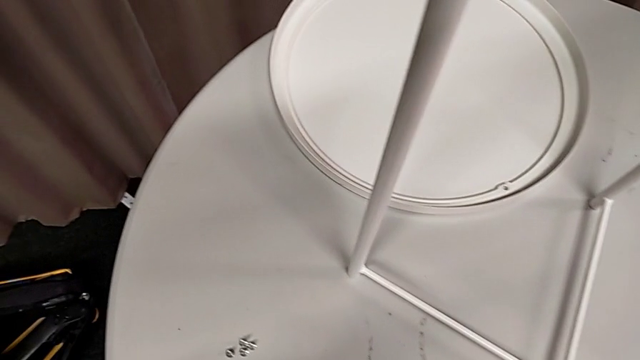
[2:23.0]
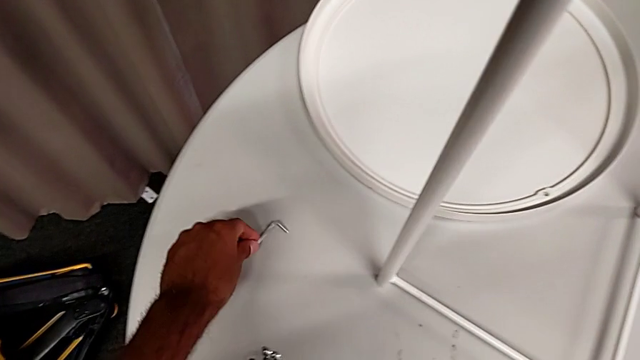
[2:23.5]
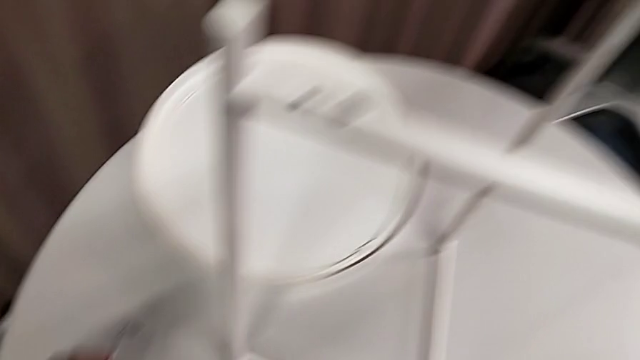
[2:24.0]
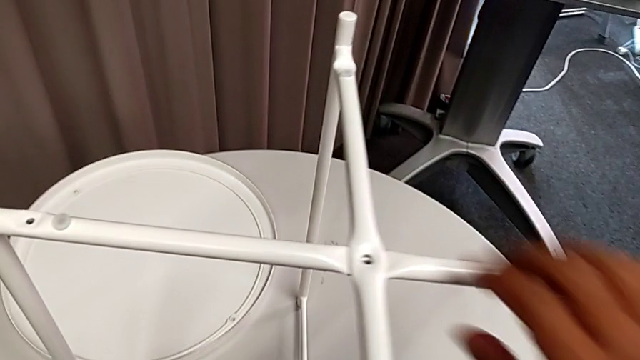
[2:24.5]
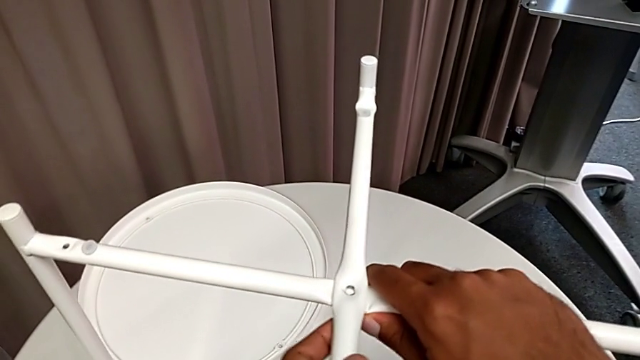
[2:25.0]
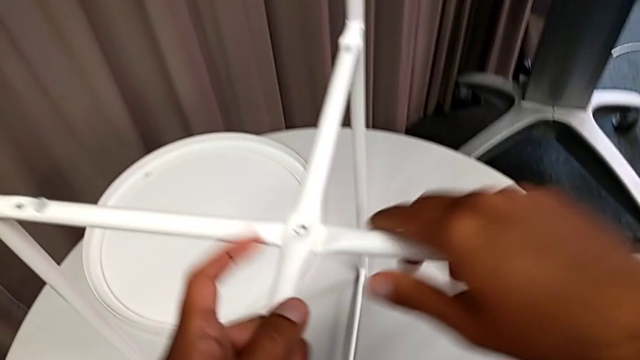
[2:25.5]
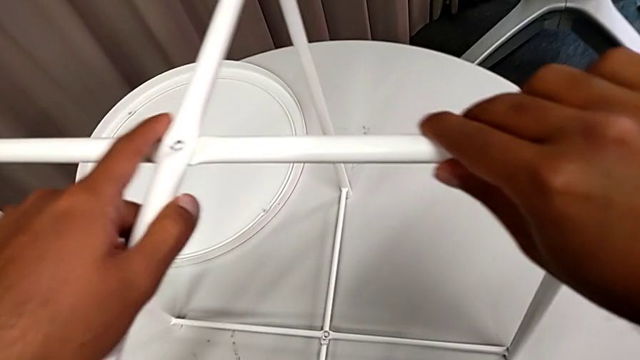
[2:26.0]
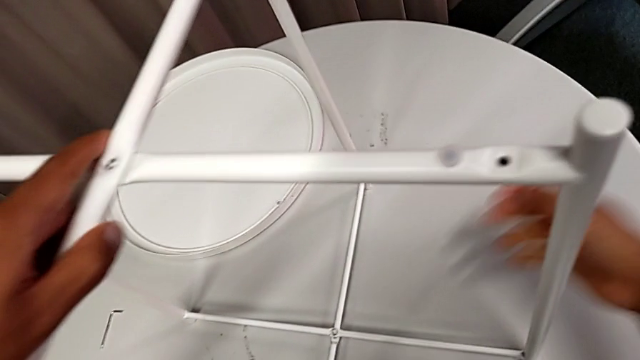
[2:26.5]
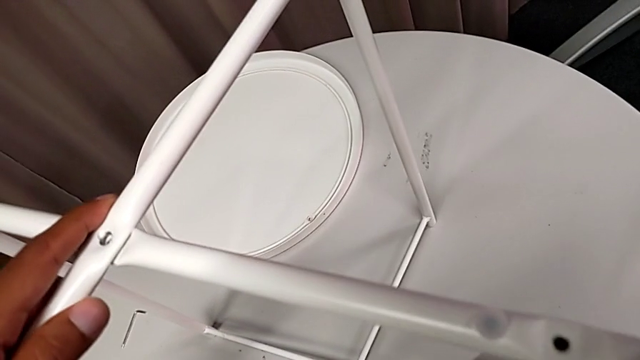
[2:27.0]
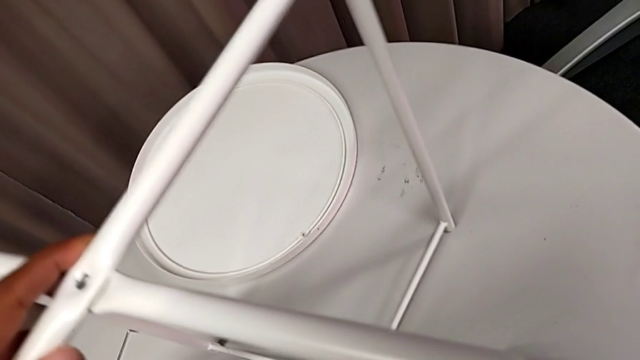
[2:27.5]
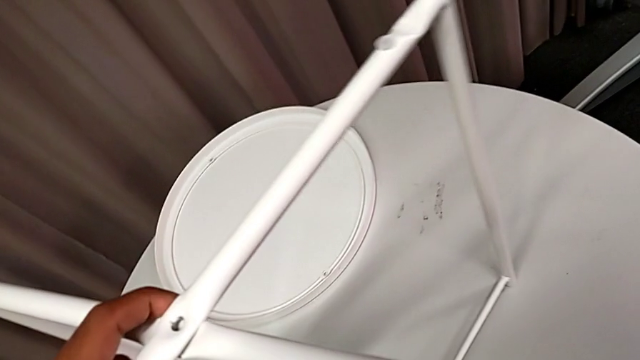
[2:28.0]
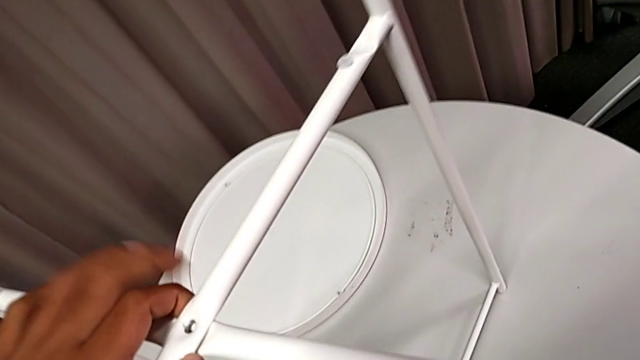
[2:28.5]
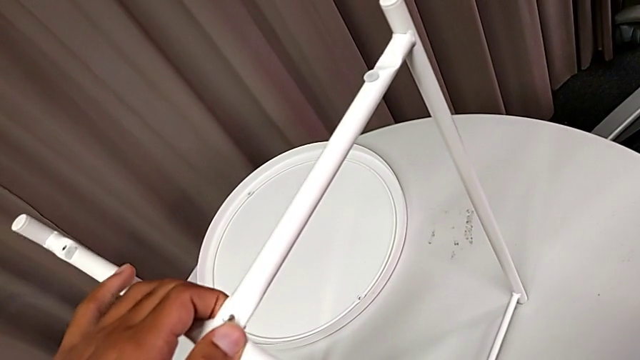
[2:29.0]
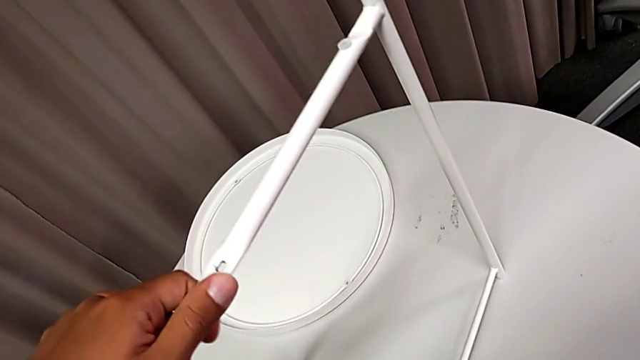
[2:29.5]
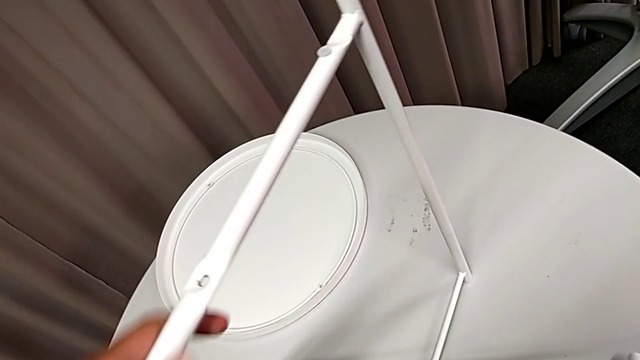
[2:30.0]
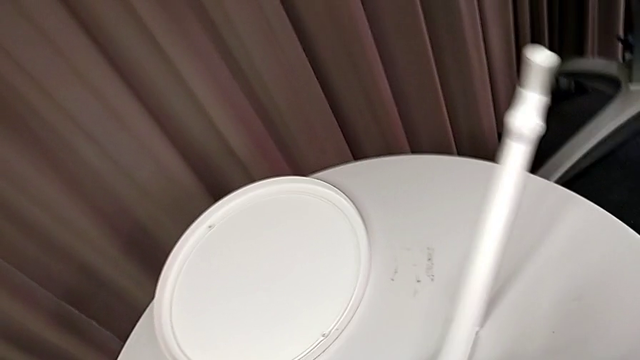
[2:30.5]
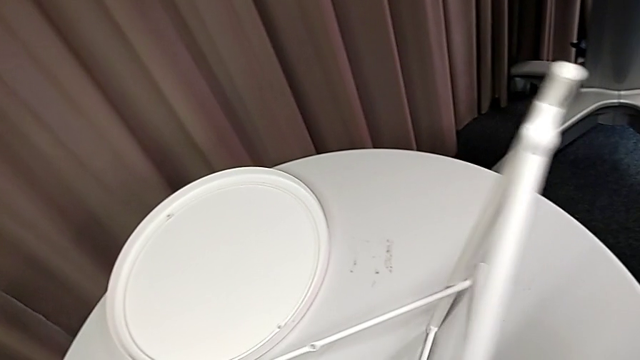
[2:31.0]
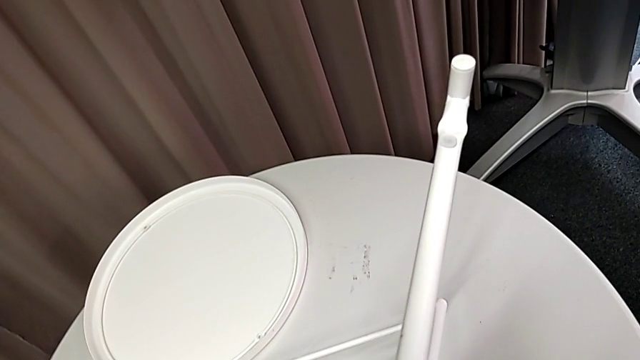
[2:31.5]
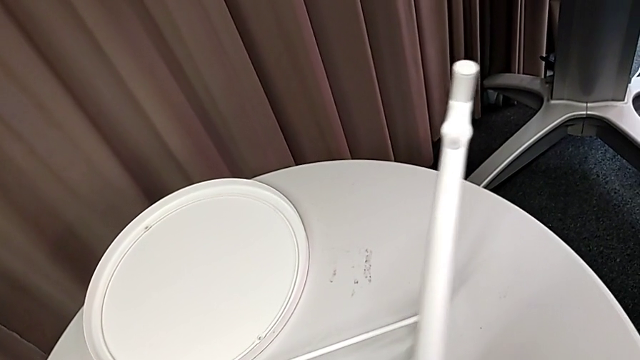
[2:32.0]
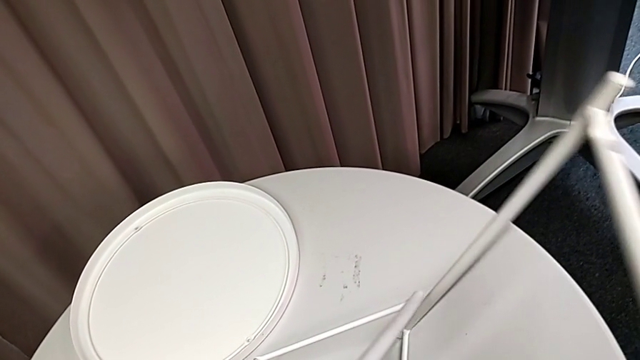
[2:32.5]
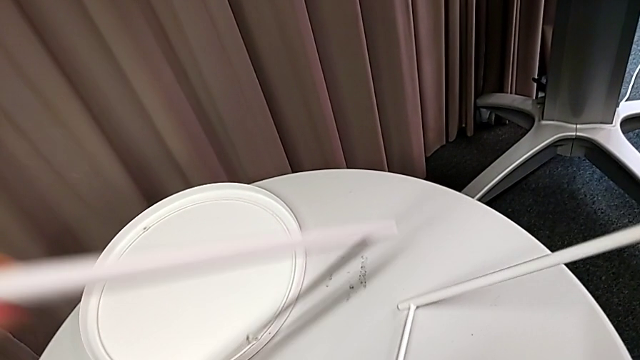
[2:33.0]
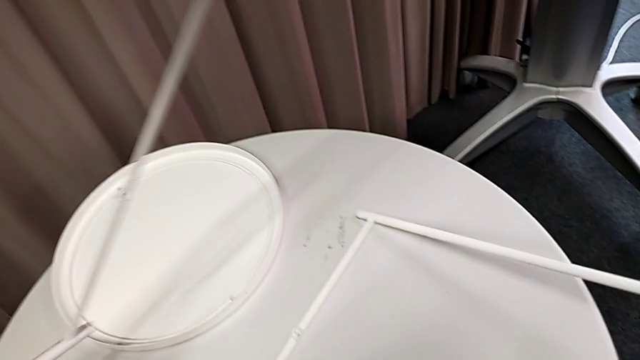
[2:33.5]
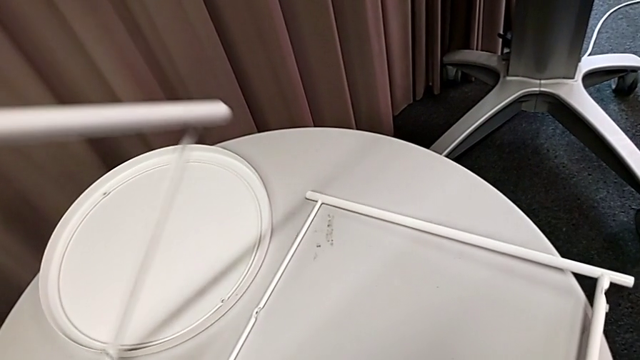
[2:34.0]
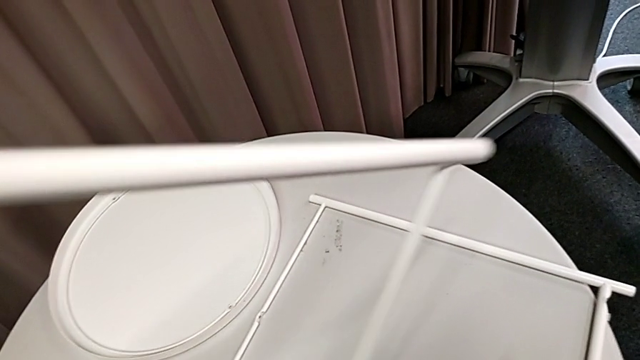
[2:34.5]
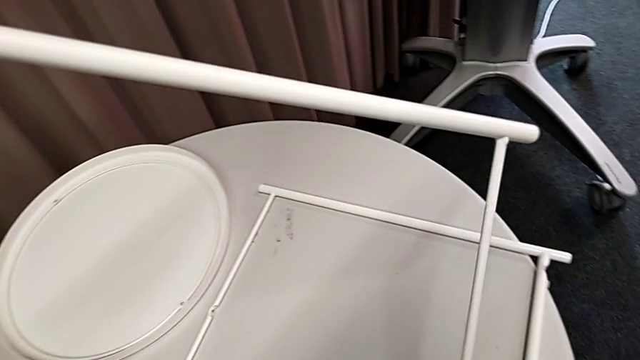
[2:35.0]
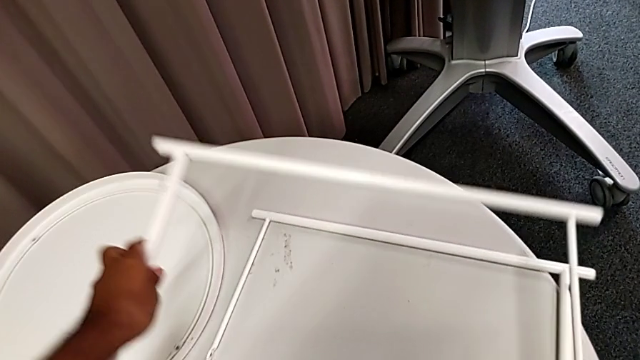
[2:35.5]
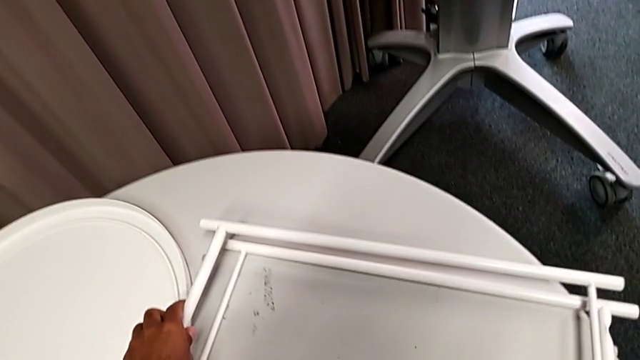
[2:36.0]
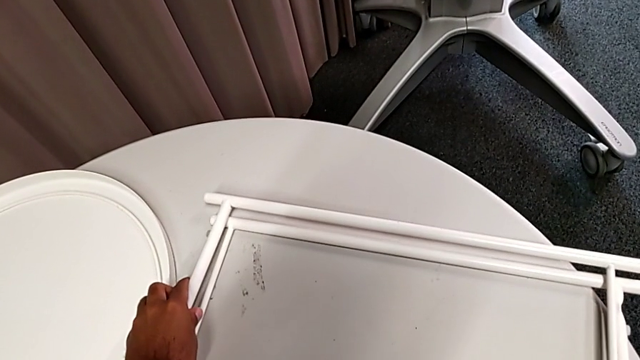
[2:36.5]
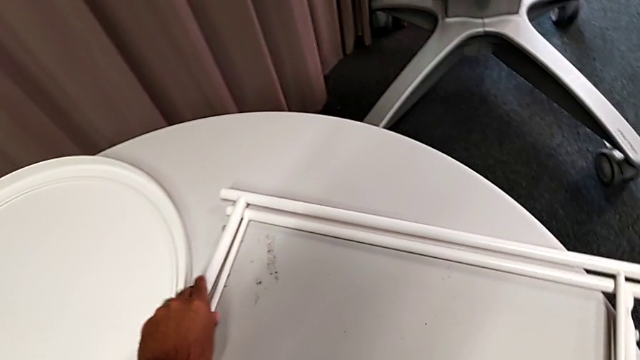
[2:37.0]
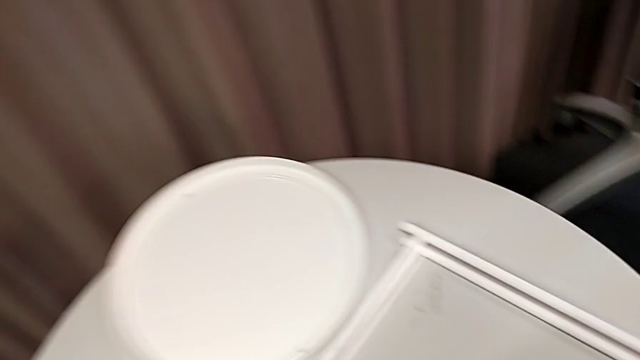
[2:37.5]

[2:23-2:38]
The camera wearer disassembles the two legs. They place the Allen wrench, grab the leg, hold it, disassemble it and place it twice.
